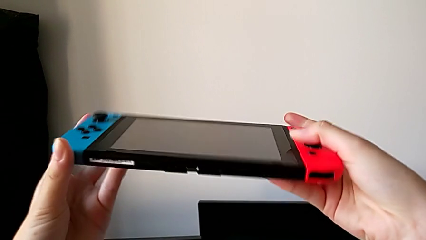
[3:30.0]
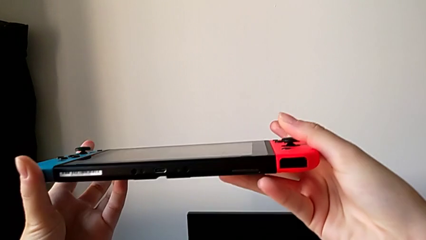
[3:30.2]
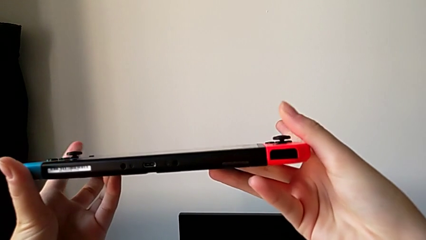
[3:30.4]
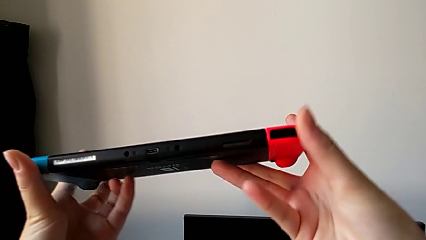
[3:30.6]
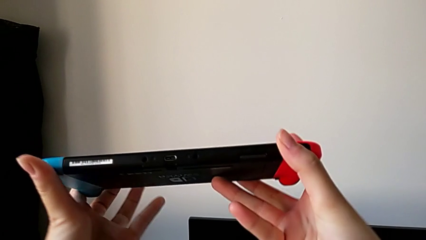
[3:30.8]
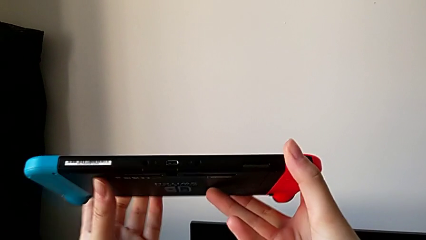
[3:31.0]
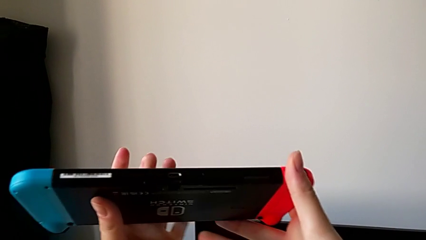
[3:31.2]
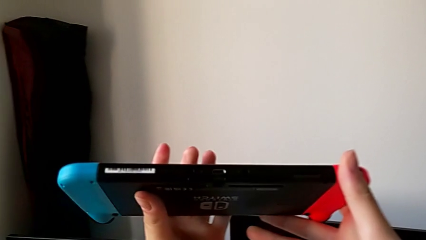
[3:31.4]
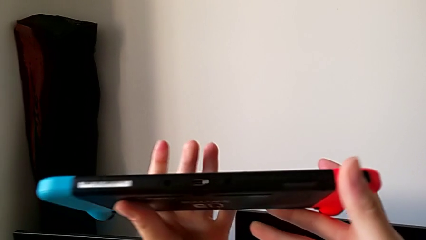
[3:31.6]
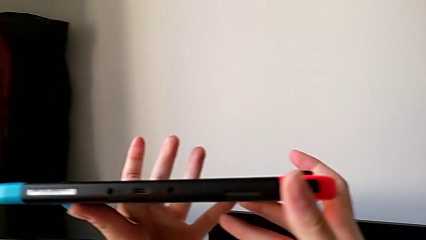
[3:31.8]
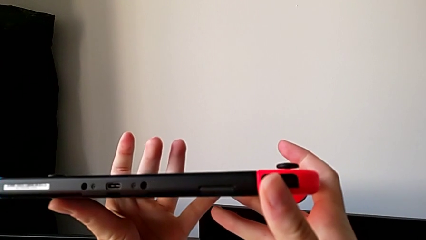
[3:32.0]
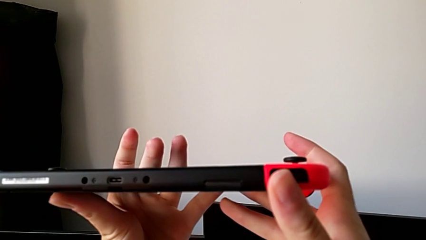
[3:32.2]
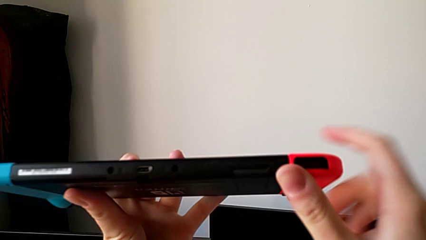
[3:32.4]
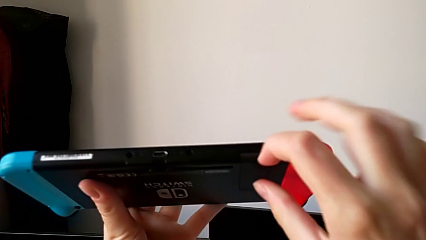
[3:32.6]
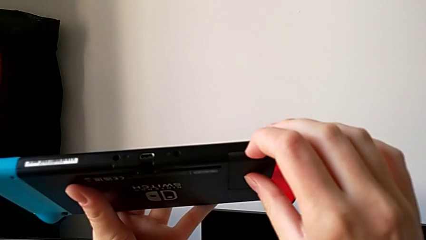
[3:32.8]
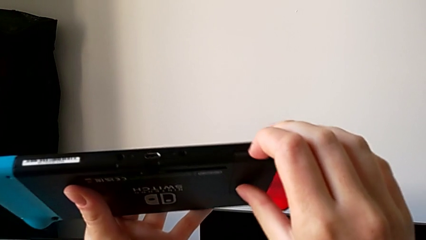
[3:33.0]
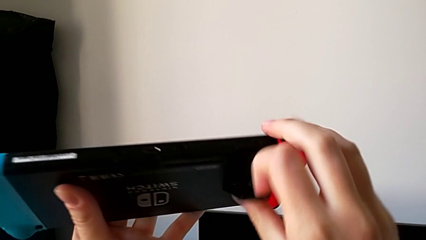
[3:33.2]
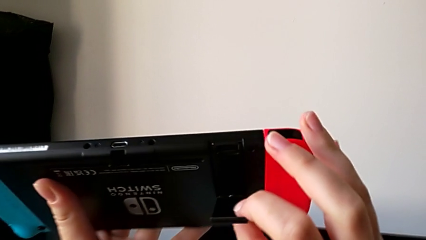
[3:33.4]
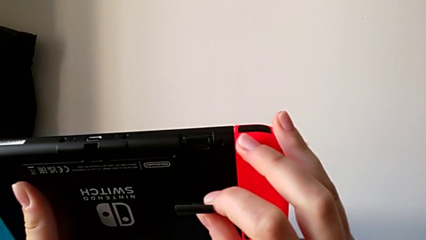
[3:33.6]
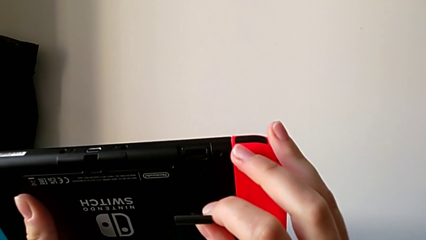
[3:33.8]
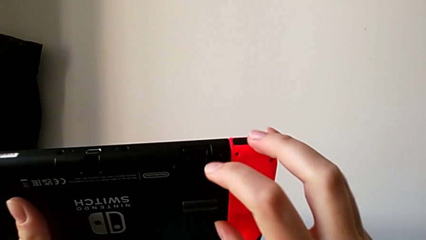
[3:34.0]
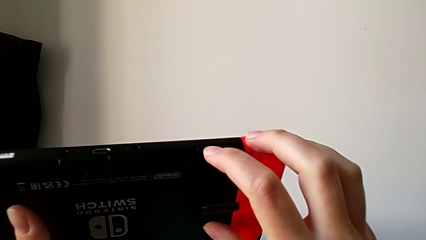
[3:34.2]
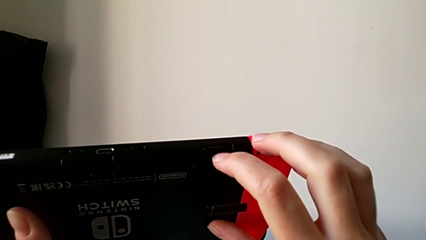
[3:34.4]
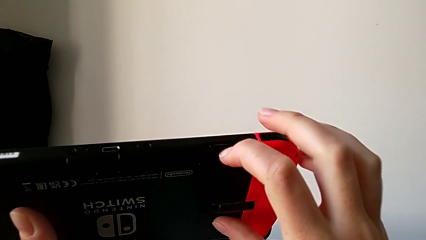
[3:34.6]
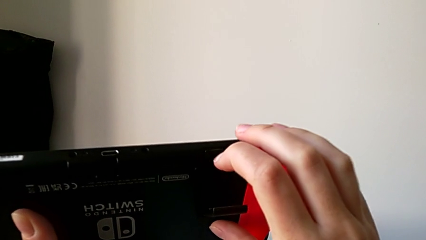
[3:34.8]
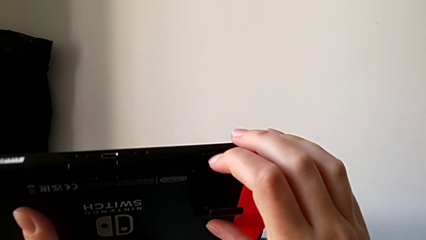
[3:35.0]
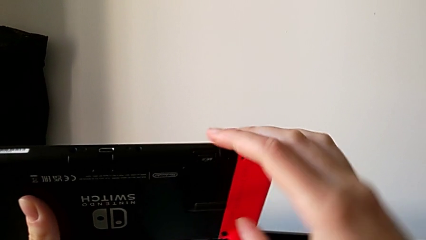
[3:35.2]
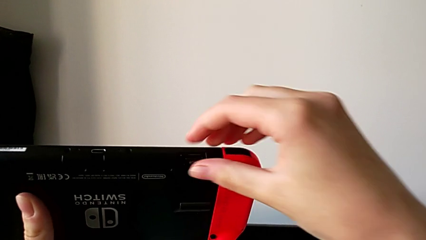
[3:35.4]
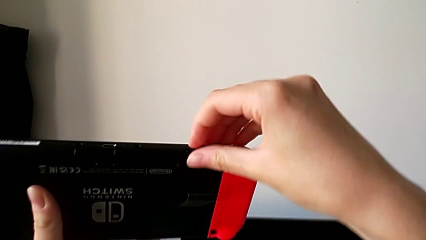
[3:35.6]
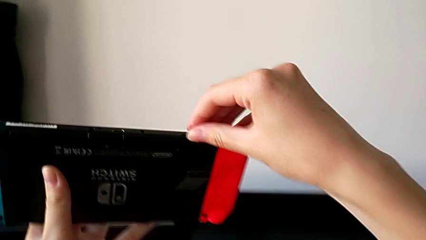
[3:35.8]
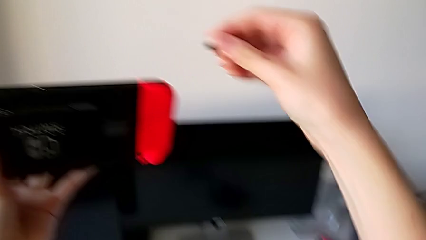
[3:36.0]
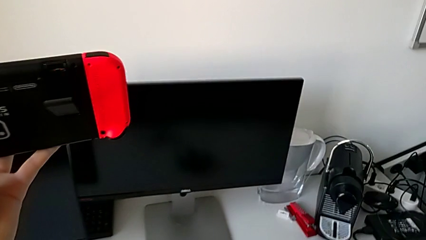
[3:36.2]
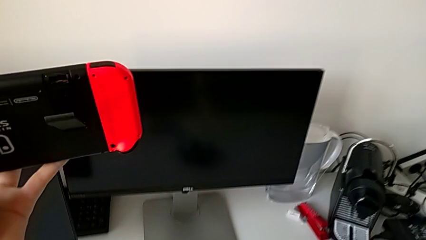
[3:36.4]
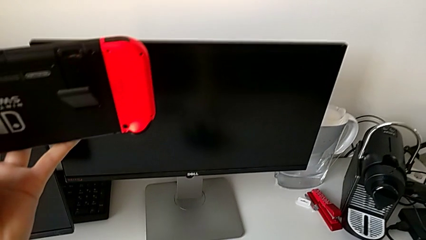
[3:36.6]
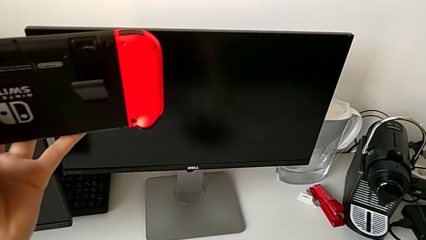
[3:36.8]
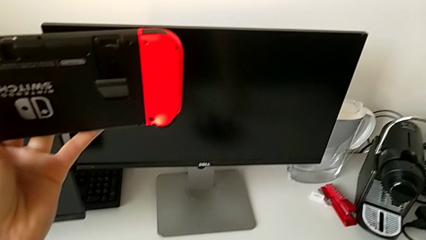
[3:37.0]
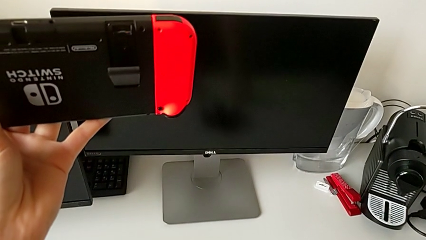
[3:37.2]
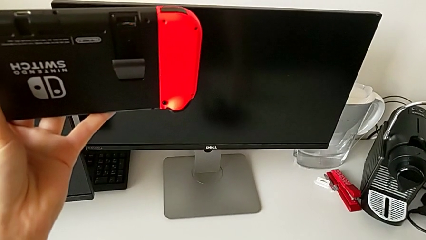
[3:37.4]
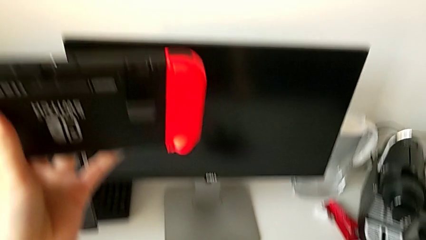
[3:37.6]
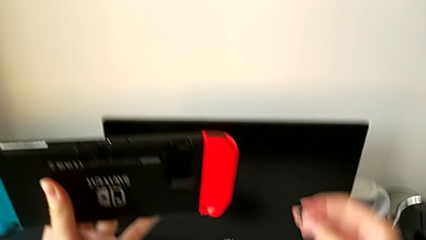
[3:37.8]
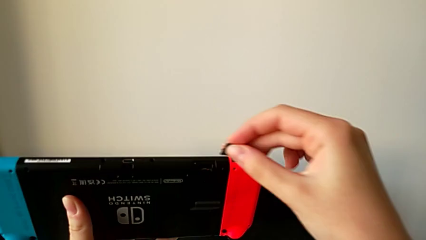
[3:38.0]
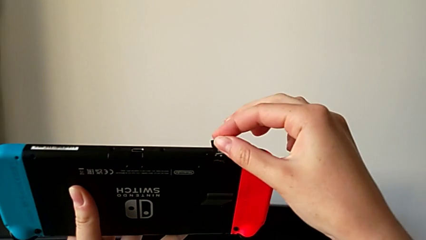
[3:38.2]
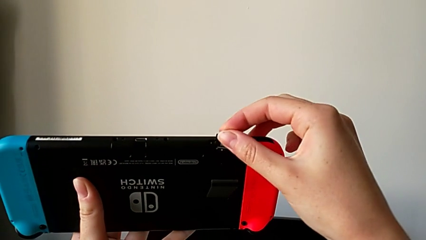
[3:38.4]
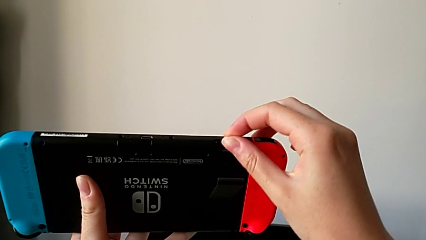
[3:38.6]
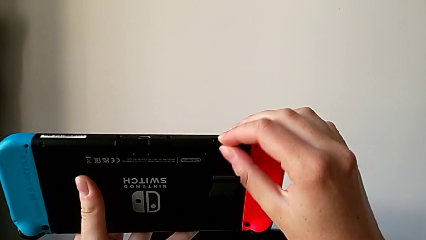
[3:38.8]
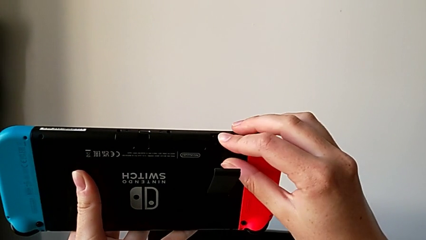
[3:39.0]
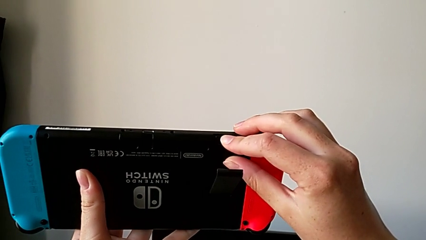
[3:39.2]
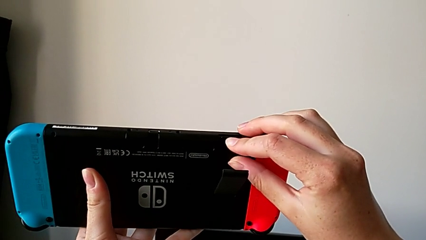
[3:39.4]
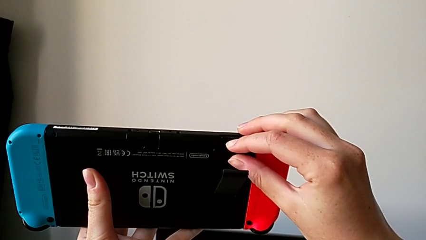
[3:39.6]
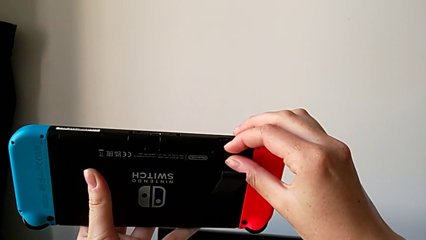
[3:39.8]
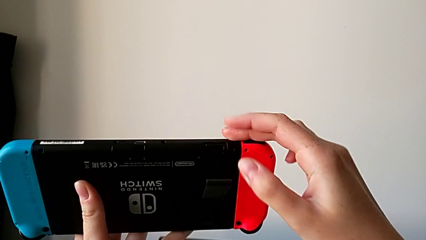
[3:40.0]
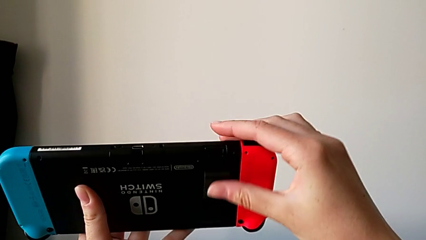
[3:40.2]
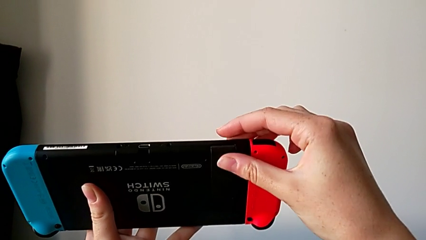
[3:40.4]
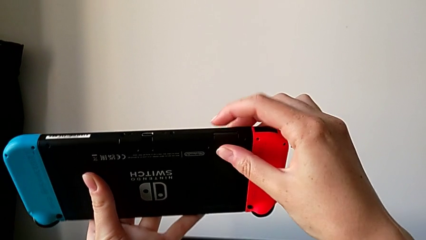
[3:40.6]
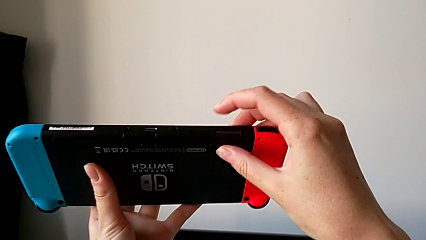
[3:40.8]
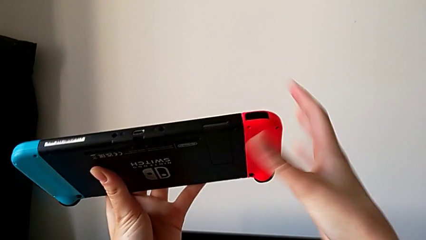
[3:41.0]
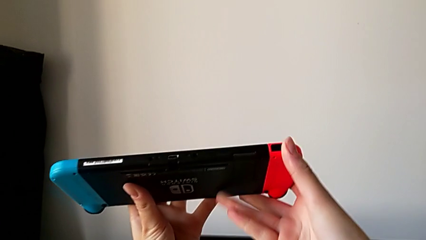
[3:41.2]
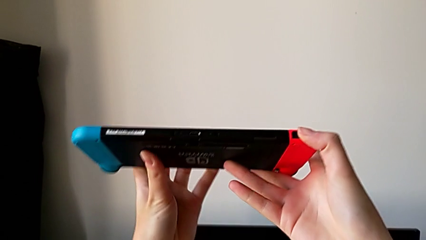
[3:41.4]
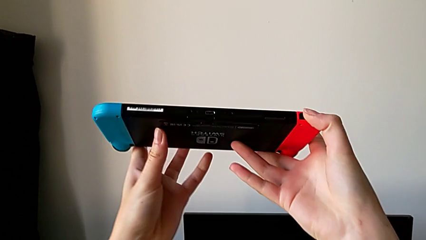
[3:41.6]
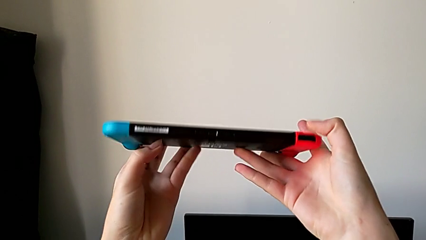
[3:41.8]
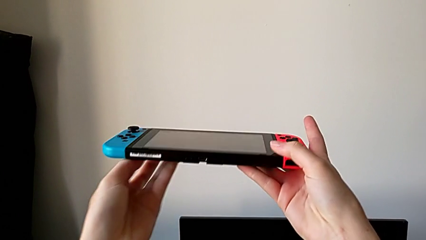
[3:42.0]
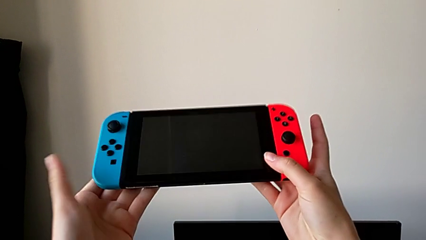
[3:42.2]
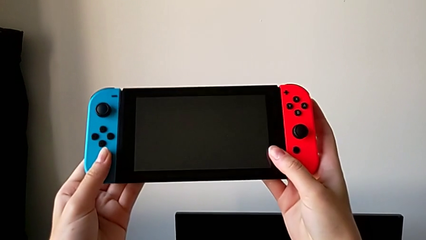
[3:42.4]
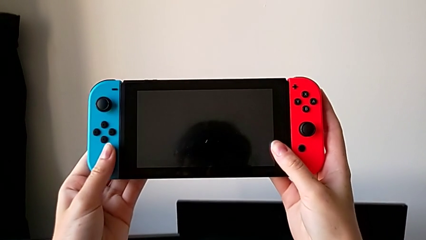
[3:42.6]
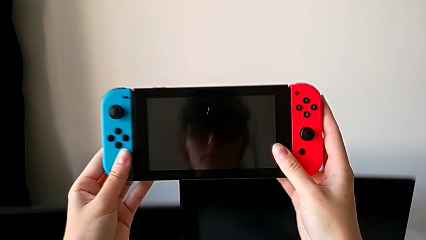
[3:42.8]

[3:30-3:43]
The camera wearer is changing the Nintendo Switch SD card. They inspect the Nintendo Switch, open the bottom kickstand, pull the old SD card, place it, grab the new SD card, insert it and close the bottom kickstand.

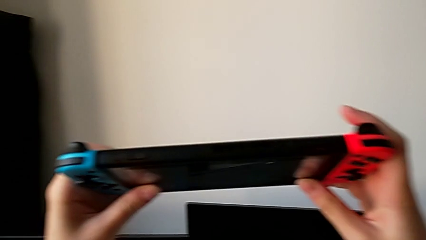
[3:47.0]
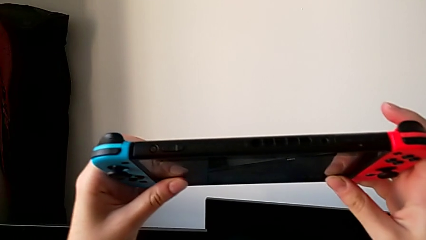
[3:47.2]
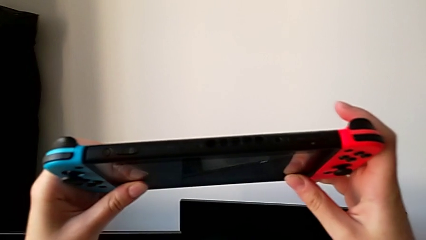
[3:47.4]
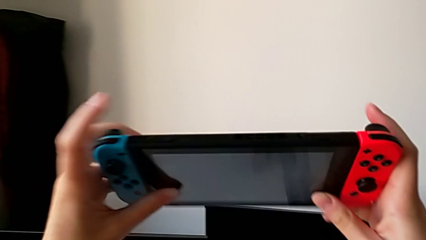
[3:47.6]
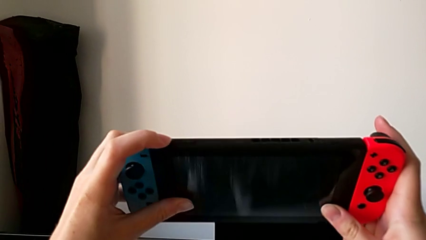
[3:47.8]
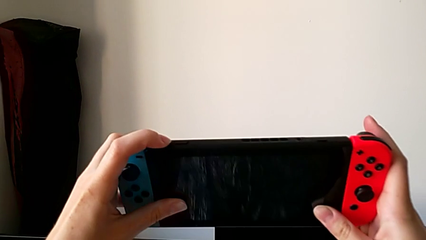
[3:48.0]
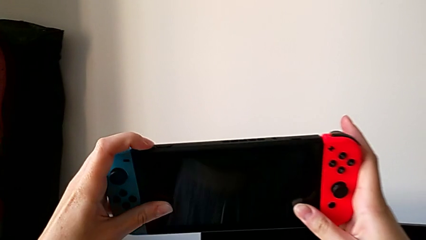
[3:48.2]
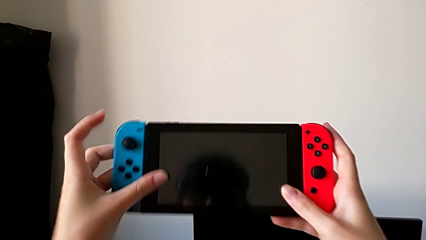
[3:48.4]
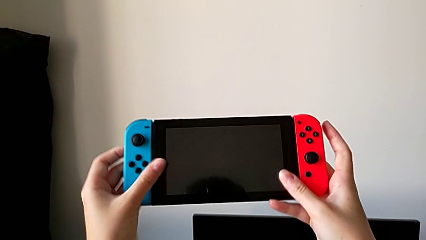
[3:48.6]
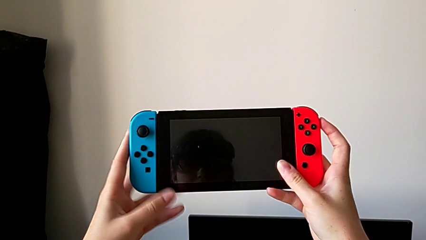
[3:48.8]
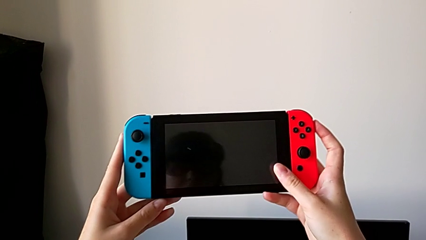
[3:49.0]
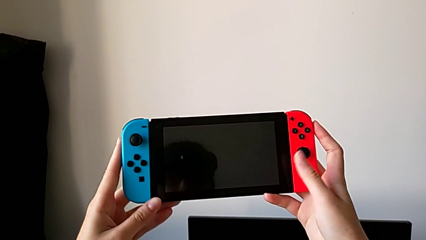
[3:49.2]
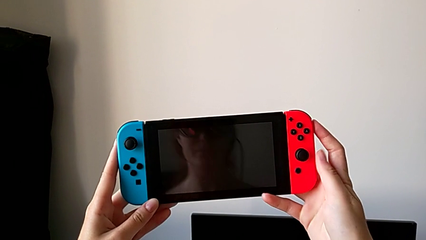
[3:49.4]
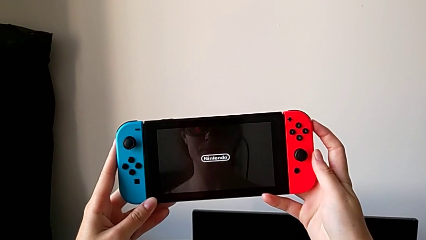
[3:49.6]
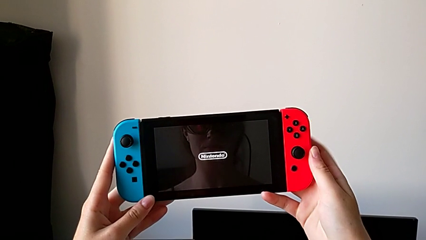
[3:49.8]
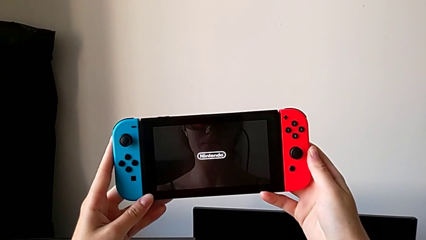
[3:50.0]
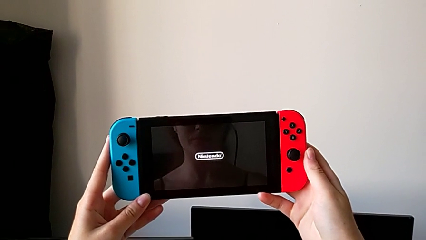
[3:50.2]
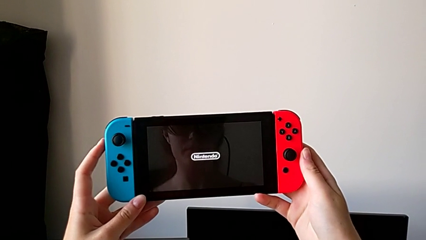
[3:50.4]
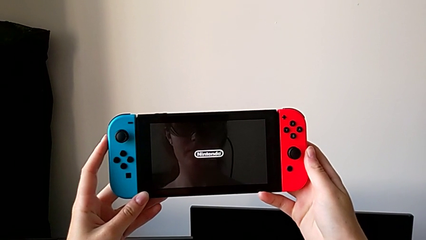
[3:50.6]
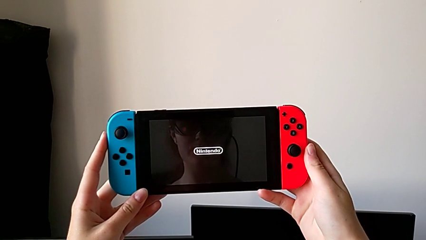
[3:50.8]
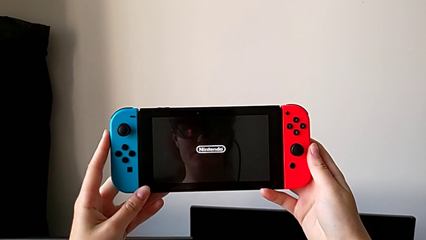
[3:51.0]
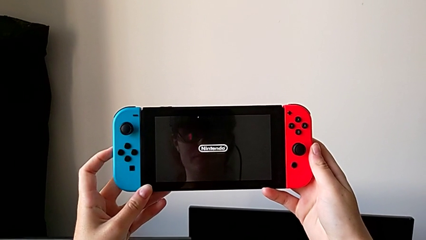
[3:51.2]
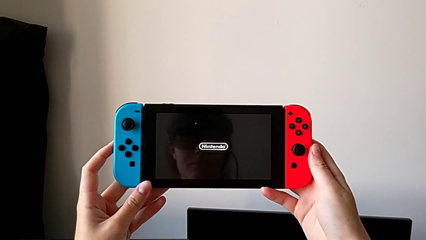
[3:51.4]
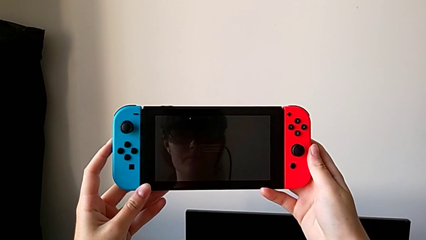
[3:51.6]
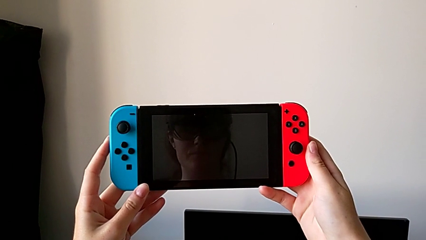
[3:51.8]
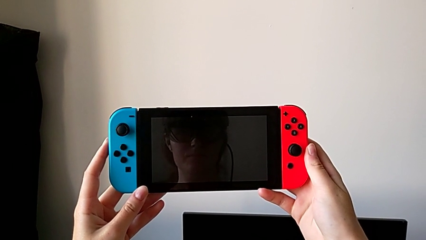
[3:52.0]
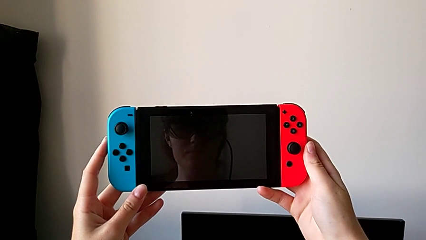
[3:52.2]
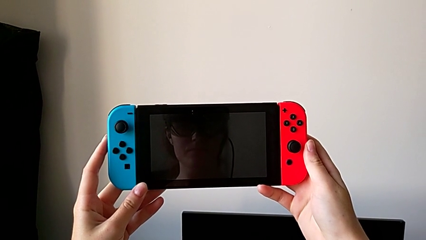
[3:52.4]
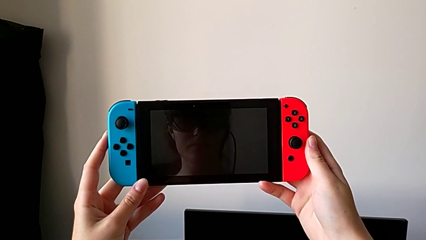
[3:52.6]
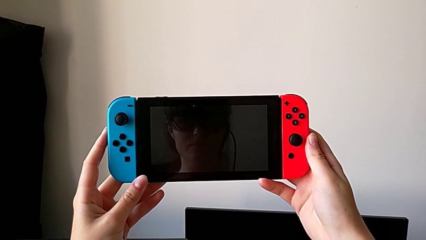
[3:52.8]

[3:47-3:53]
The camera wearer is turning on their Nintendo Switch. They inspect the top Nintendo Switch, press the top button and begin to turn on the Nintendo Switch.
